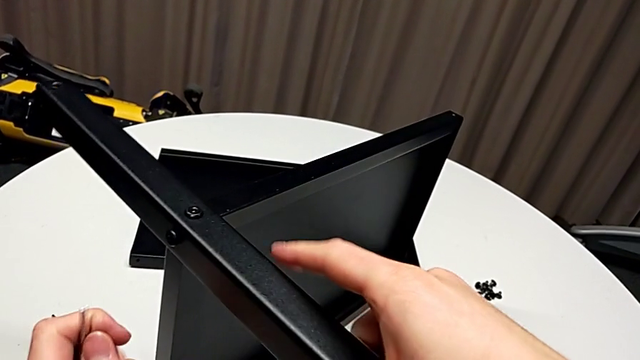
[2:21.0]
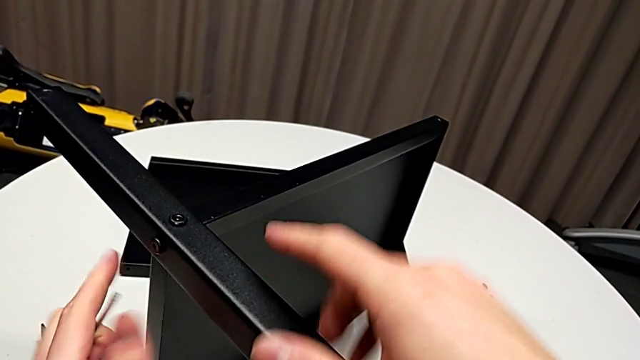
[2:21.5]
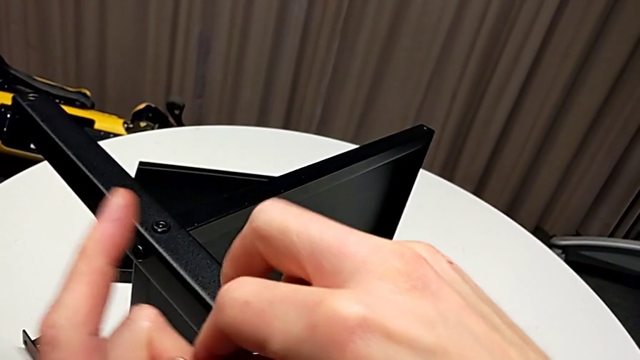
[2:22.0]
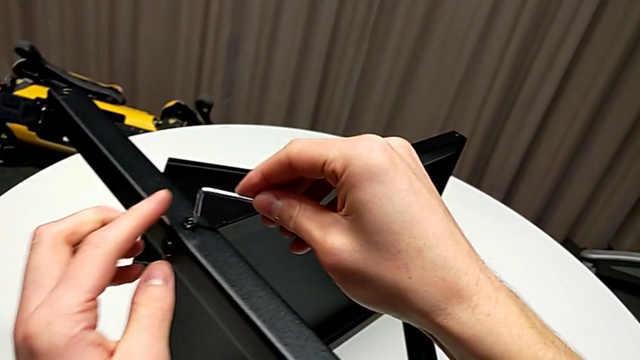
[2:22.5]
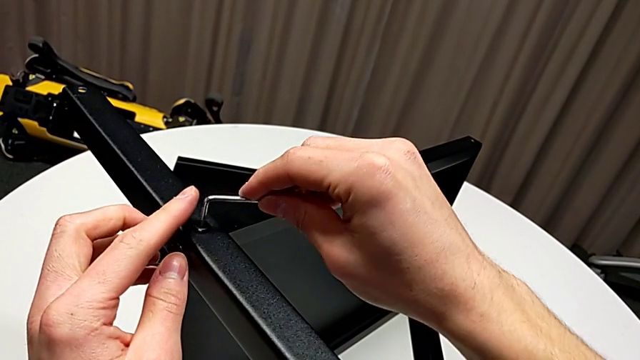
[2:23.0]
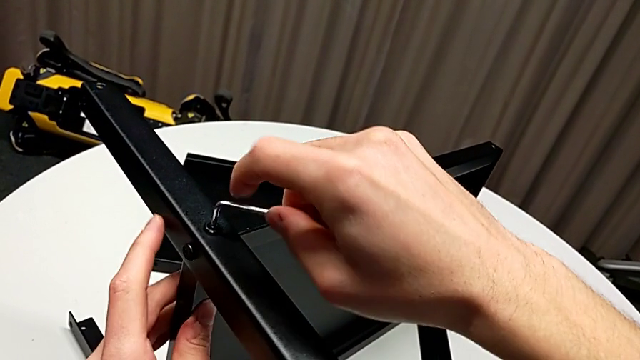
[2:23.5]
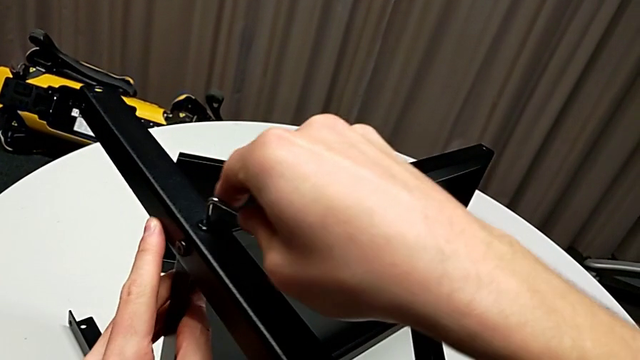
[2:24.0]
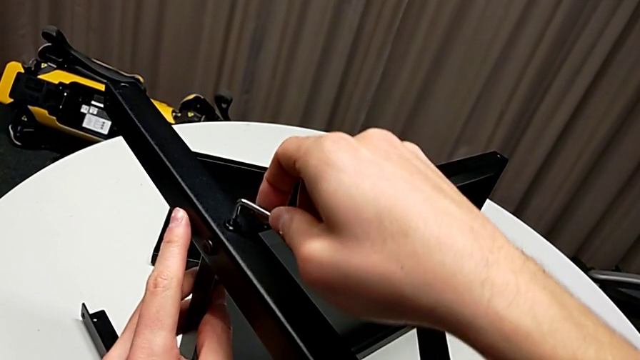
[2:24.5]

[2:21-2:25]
The camera wearer is assembling the second leg of the shelf. They insert the Allen wrench, screw the hex socket head and withdraw the Allen wrench.

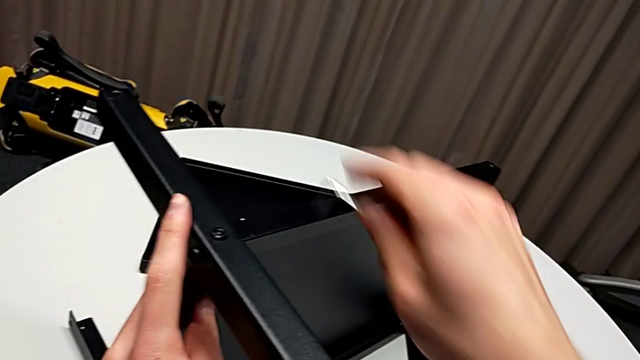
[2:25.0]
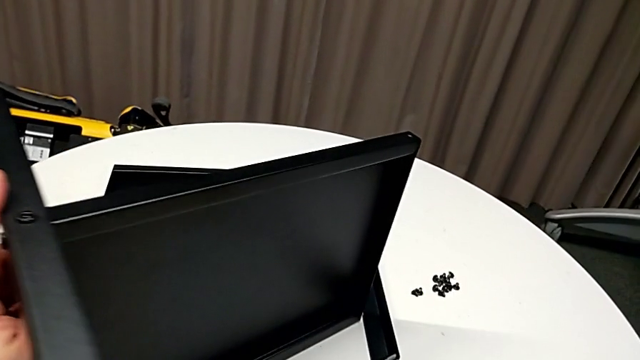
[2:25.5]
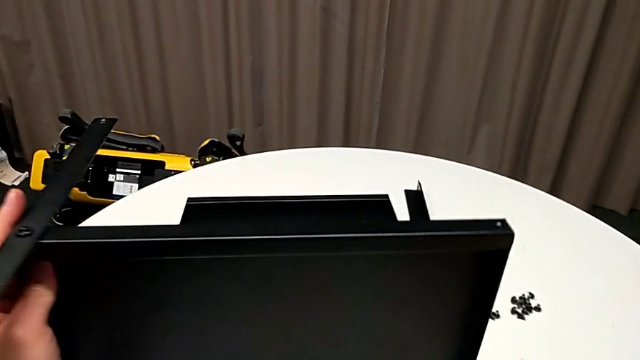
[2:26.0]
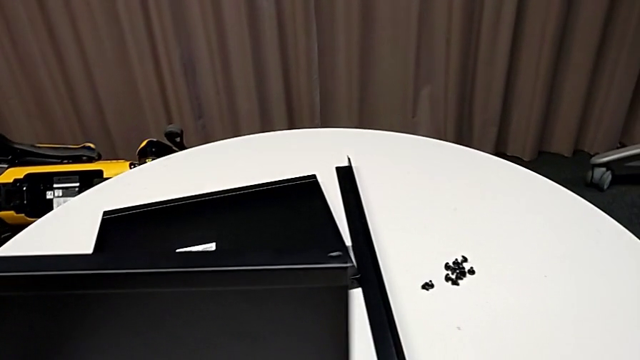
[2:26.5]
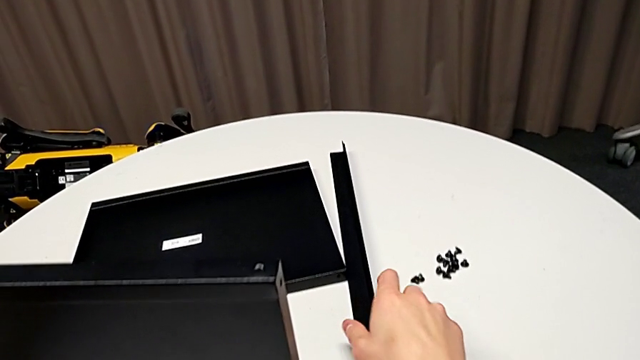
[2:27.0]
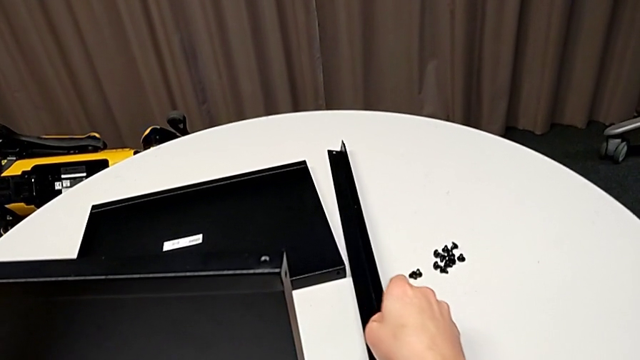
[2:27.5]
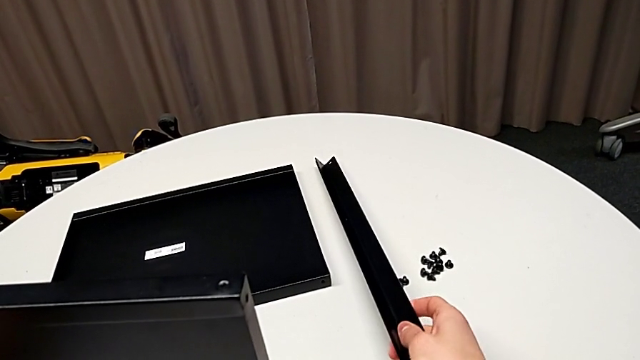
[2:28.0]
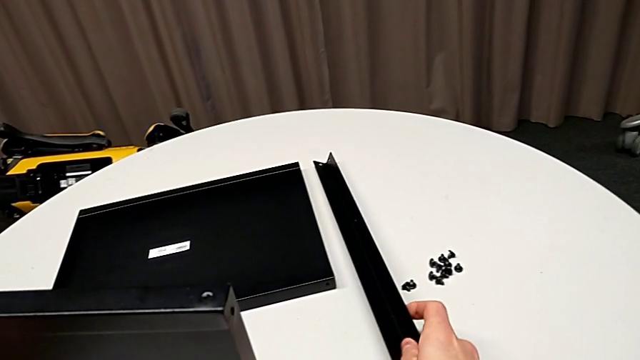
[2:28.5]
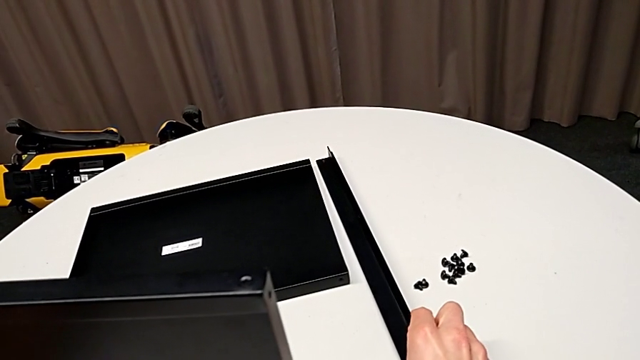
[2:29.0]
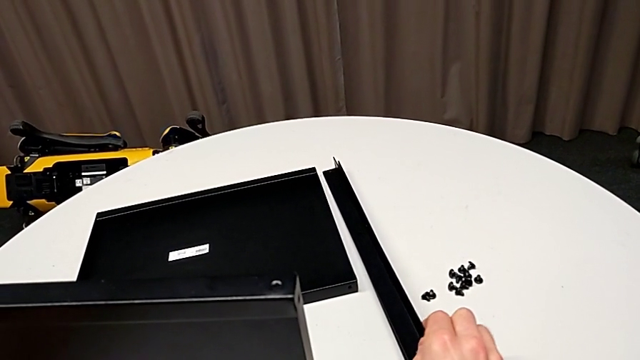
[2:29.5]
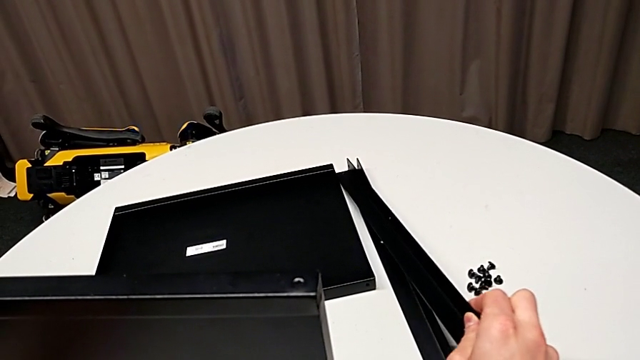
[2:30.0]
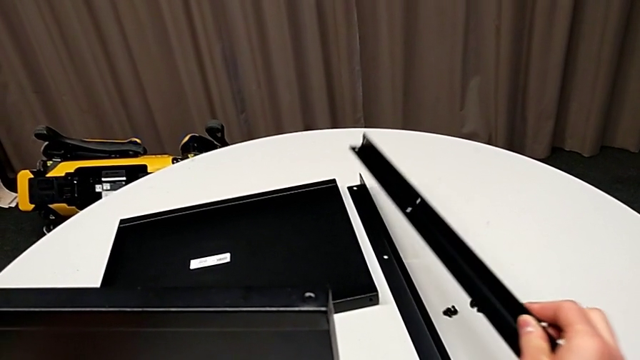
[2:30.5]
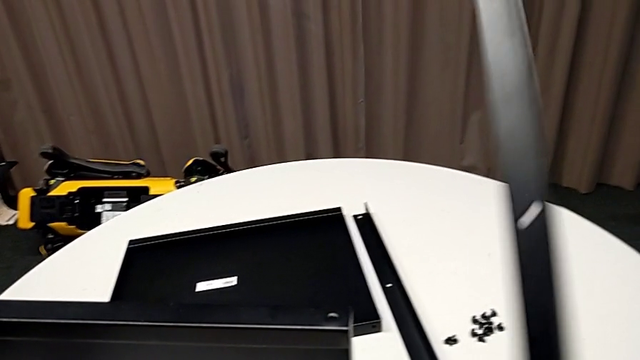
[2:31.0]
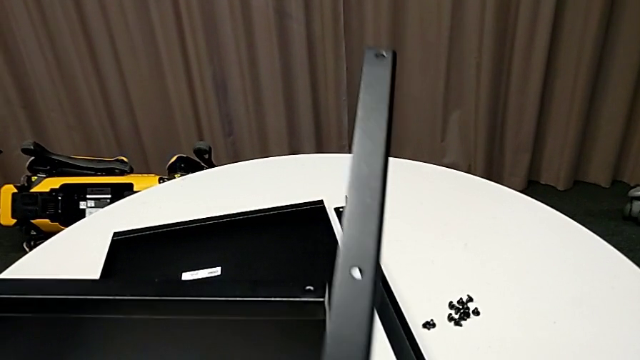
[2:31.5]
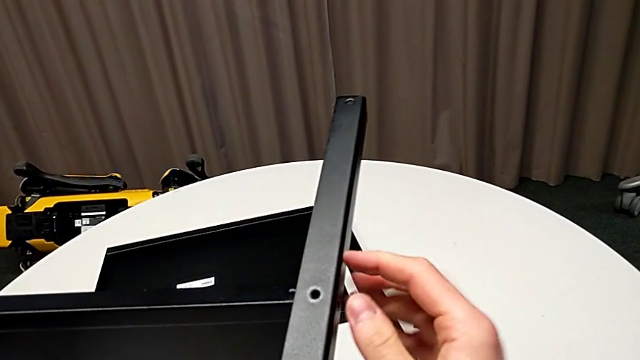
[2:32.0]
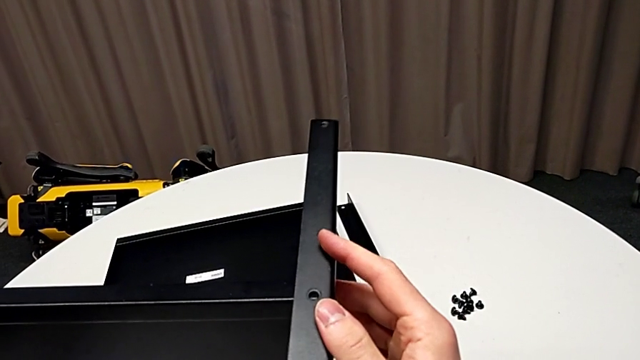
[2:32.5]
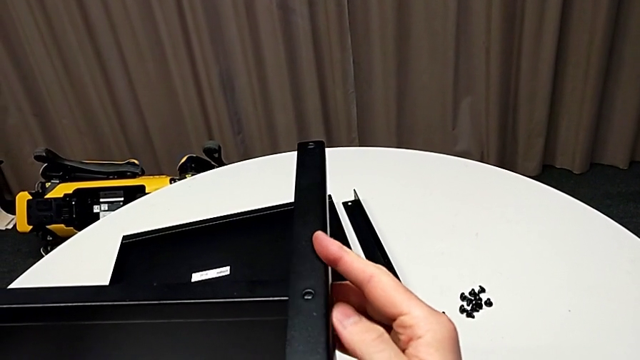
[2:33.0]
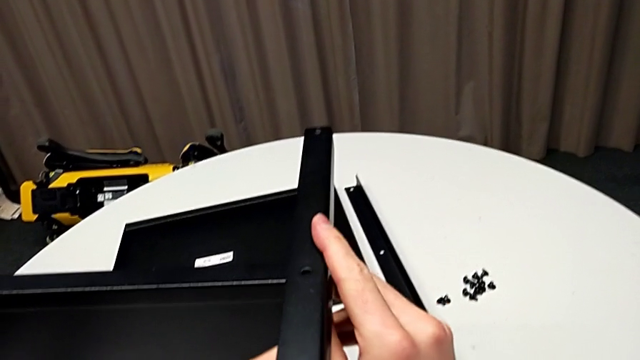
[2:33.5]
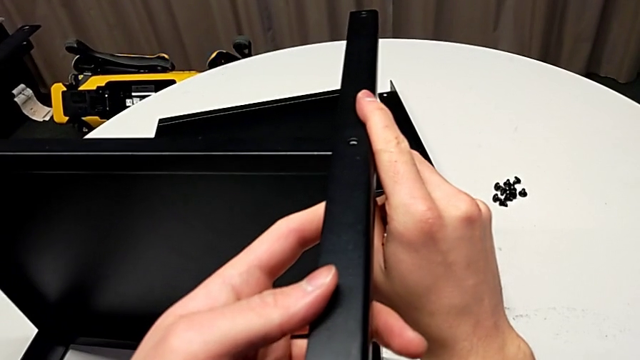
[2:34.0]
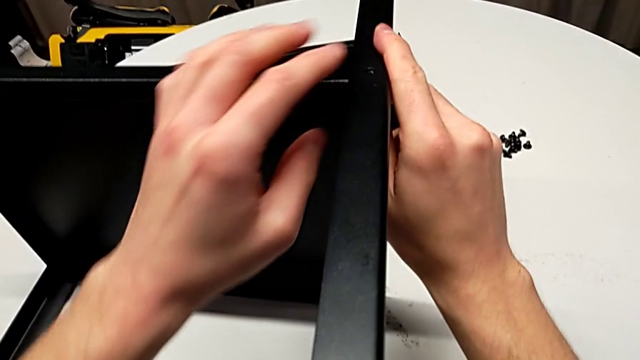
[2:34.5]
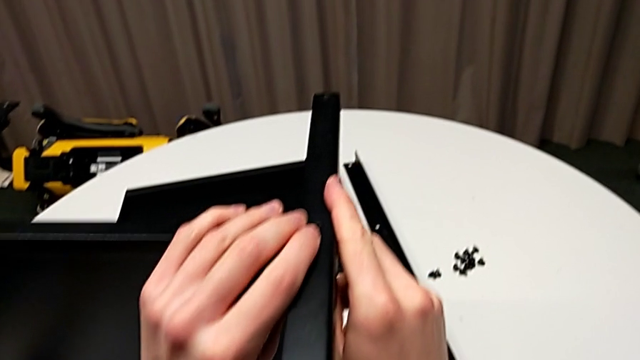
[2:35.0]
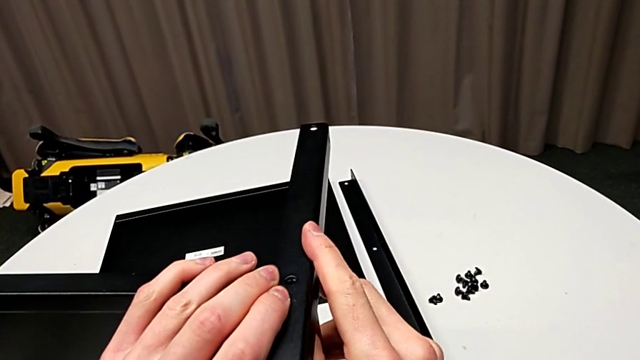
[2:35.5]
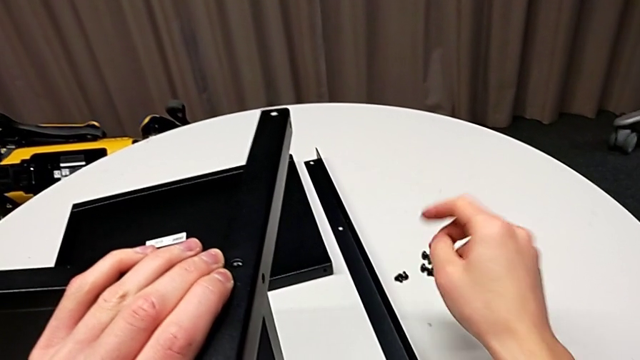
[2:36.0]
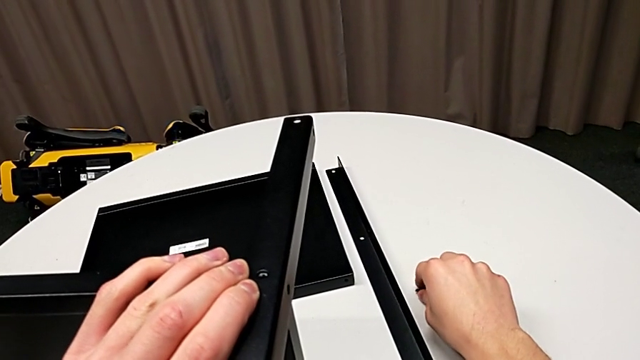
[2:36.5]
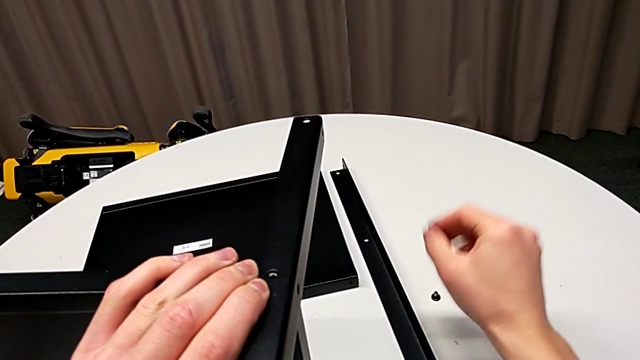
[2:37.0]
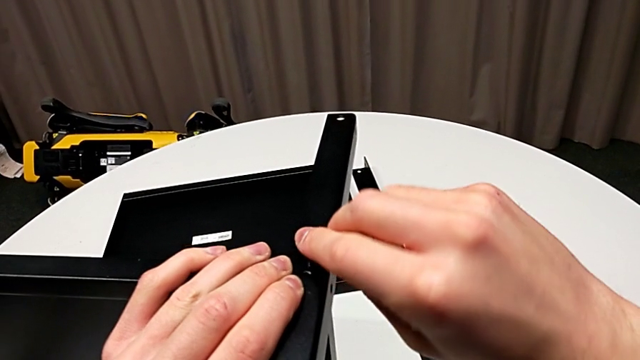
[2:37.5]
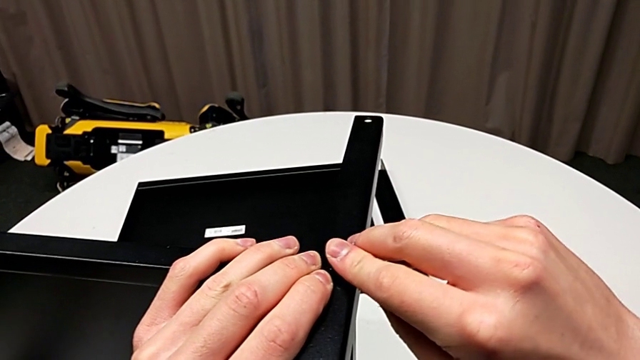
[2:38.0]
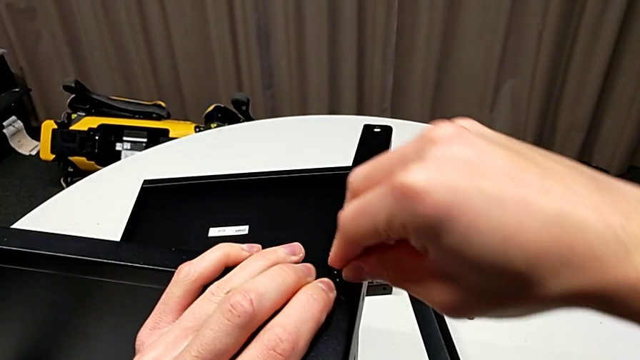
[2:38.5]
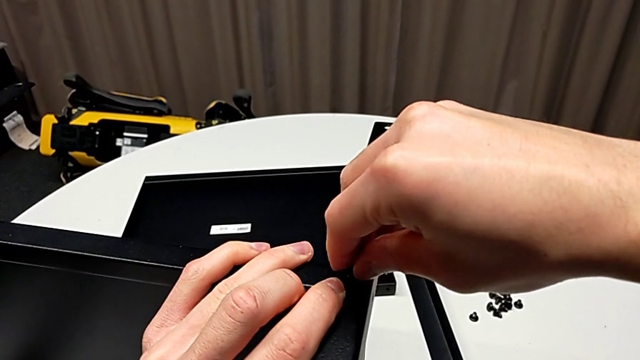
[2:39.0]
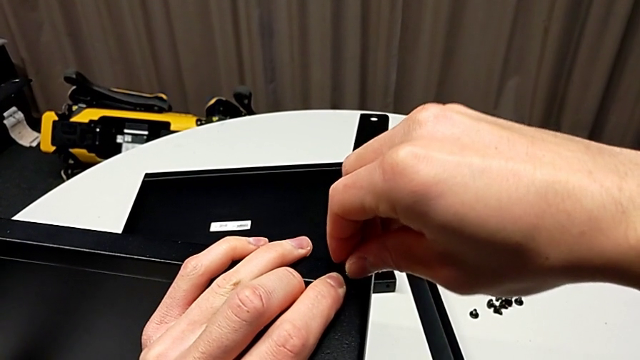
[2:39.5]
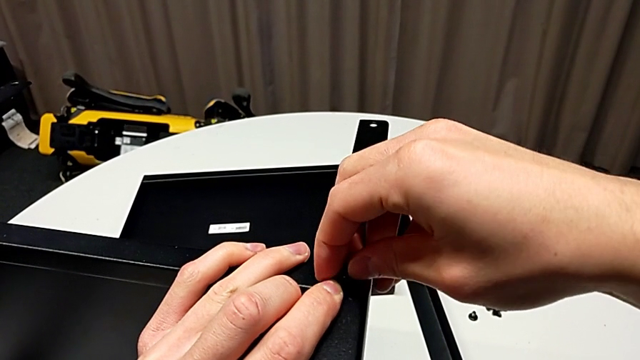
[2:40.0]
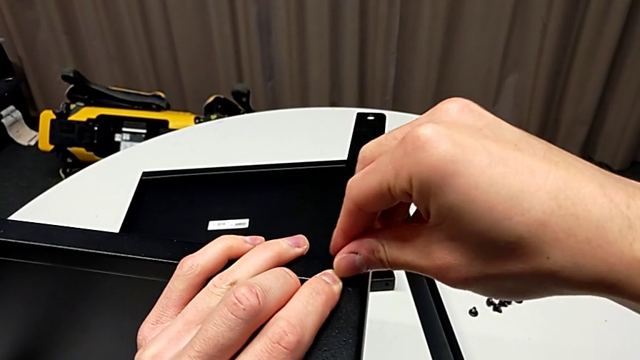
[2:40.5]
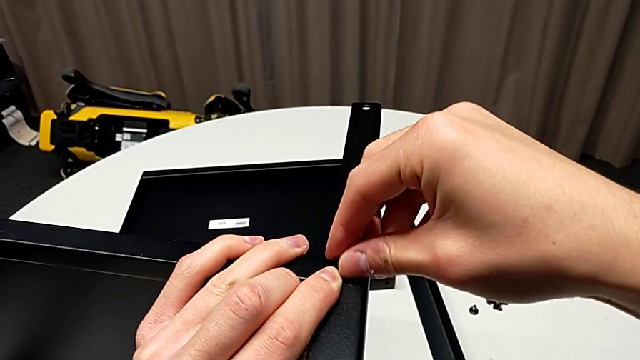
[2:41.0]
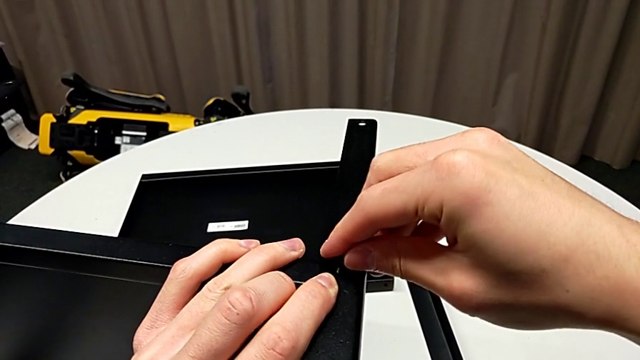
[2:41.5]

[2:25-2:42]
The camera wearer is assembling the third leg to the shelf. They rotate the nightstand with the left hand, place the Allen wrench with the right hand, grab the leg twice, lift it, place it, align it, grab the hex socket head, insert it and begin to screw it.
